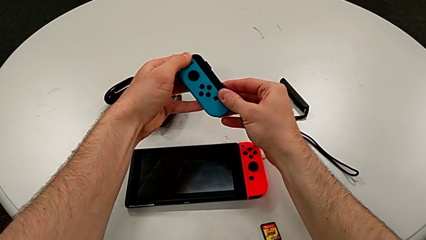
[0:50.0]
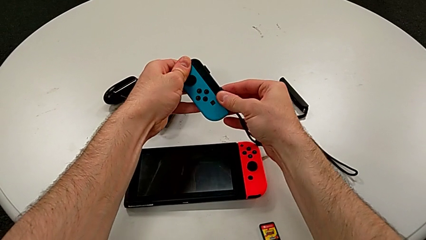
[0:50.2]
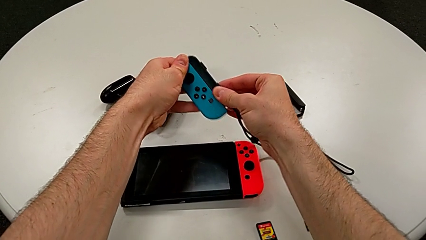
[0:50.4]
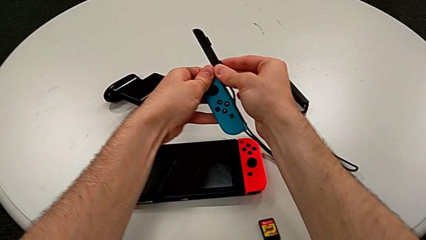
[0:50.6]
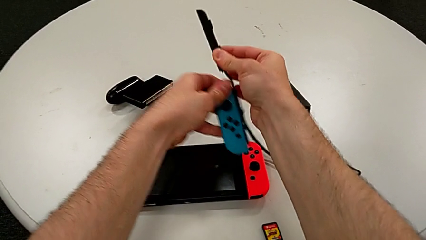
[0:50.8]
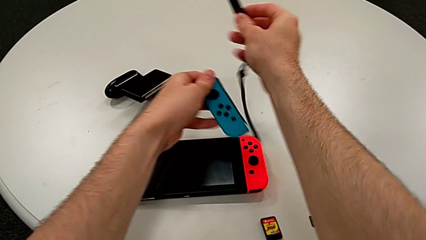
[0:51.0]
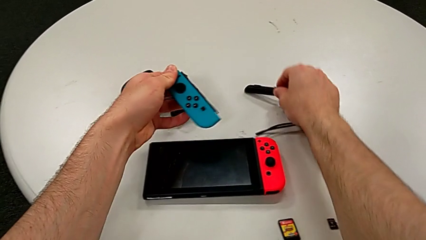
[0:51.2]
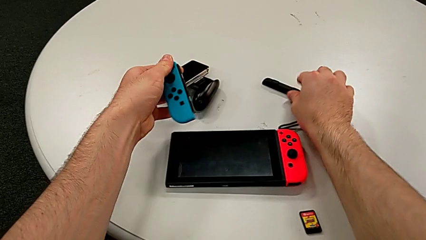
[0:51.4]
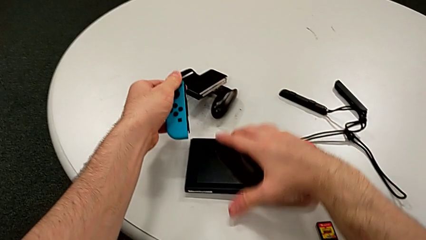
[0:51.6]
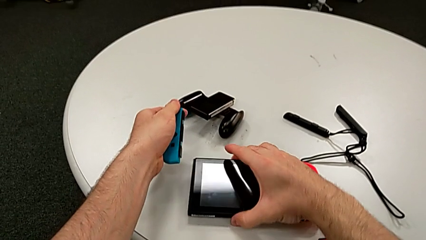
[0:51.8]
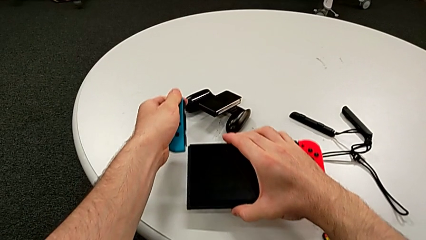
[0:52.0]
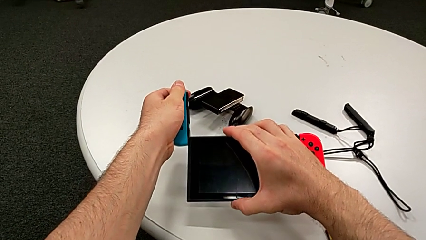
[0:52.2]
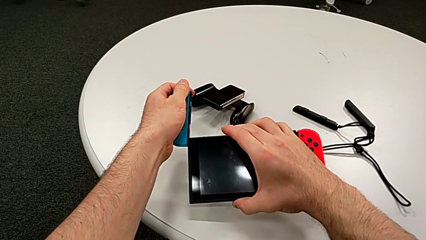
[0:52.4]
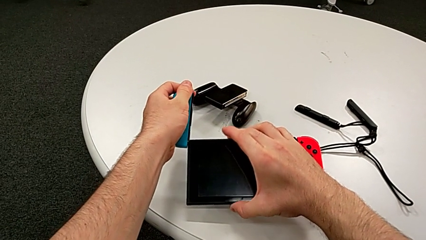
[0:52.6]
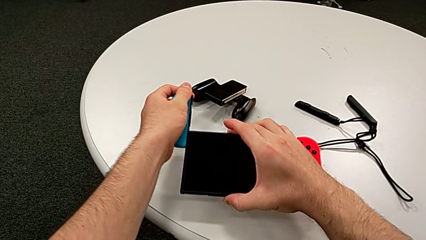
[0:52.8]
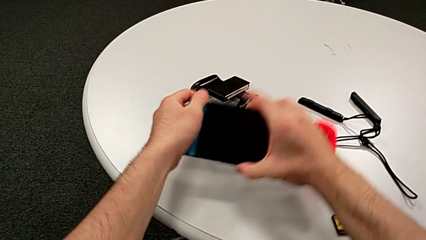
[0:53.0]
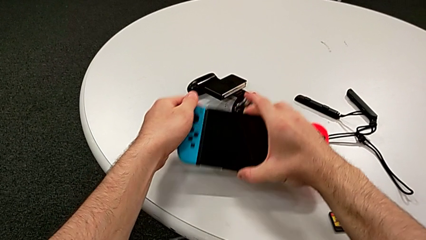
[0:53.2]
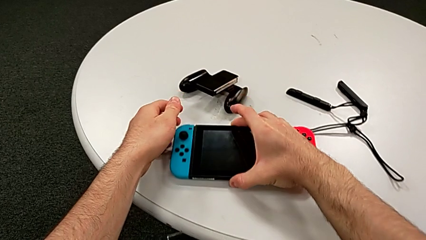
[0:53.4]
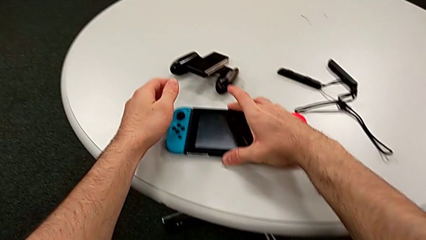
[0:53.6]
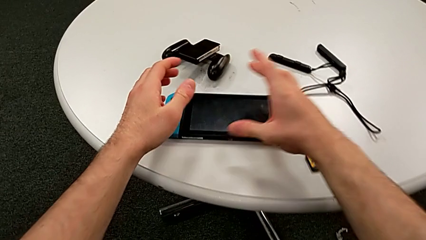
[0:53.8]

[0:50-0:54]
The camera wearer is assembling the Joy-Con controllers for the Nintendo Switch. They press the white Joy-Con strap lock, withdraw the black Joy-Con strap, place it, assemble the blue Joy-Con controller and place the top Nintendo Switch.

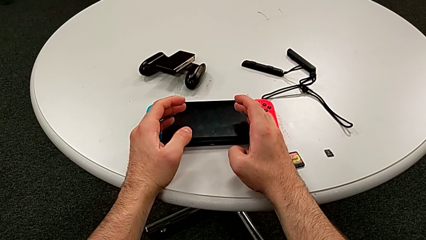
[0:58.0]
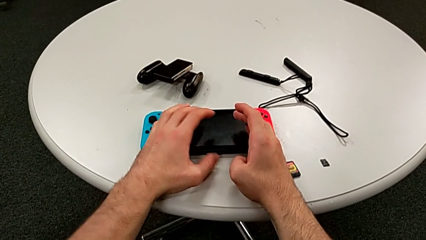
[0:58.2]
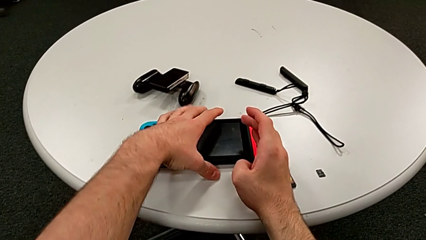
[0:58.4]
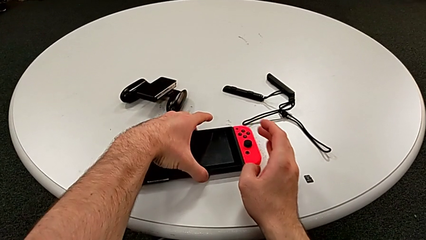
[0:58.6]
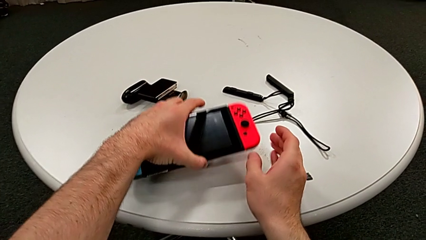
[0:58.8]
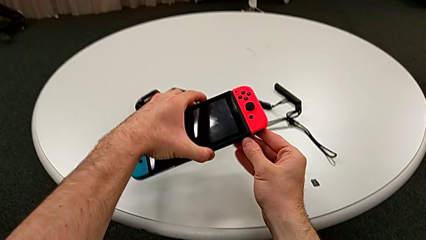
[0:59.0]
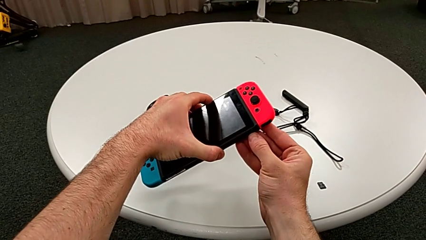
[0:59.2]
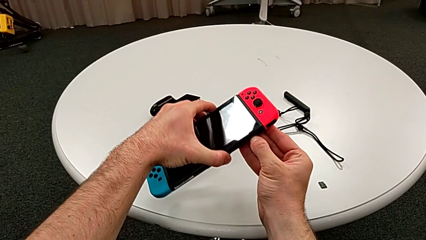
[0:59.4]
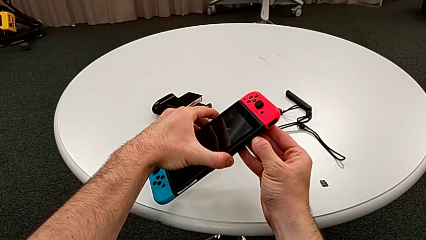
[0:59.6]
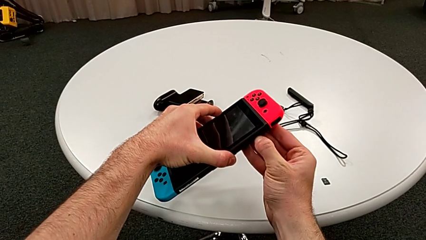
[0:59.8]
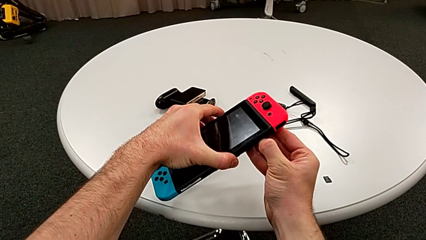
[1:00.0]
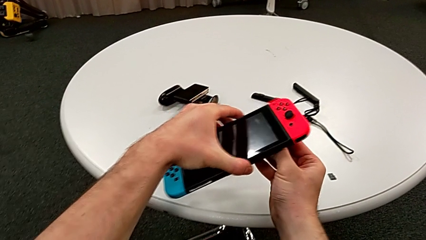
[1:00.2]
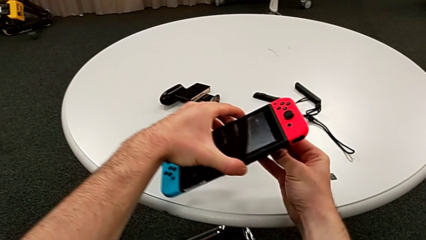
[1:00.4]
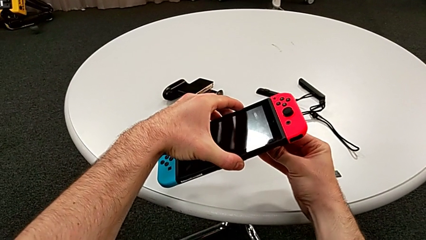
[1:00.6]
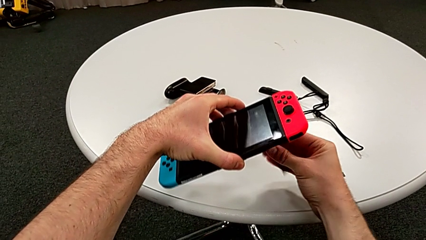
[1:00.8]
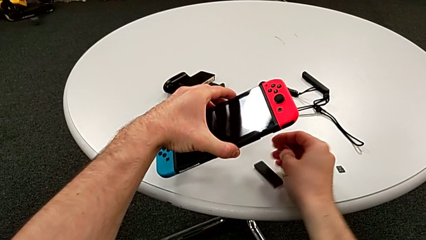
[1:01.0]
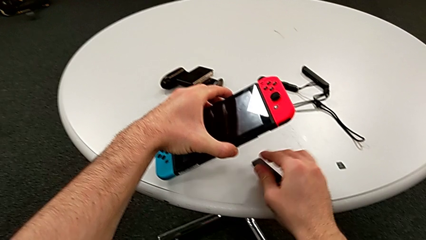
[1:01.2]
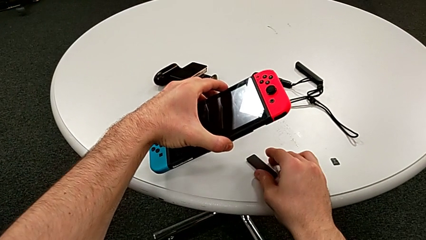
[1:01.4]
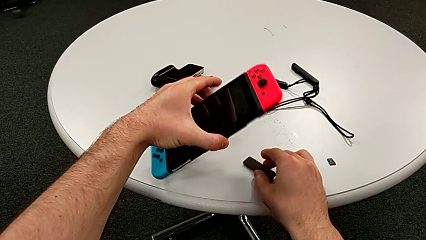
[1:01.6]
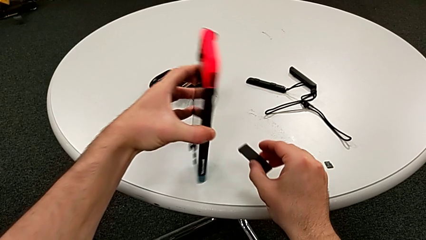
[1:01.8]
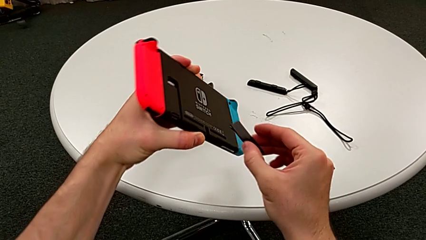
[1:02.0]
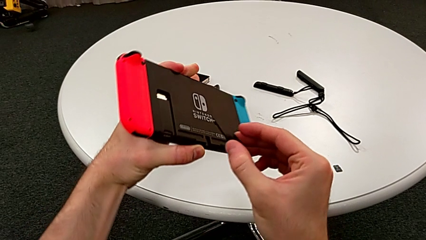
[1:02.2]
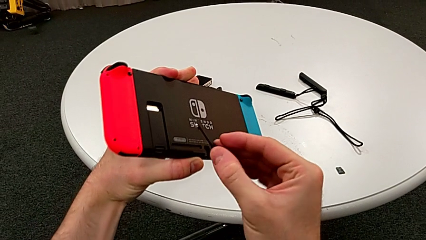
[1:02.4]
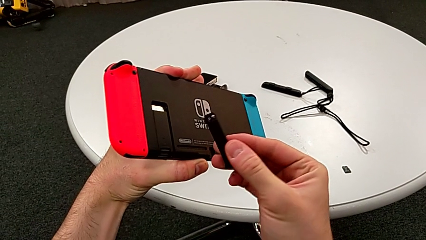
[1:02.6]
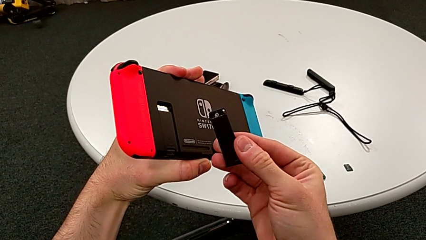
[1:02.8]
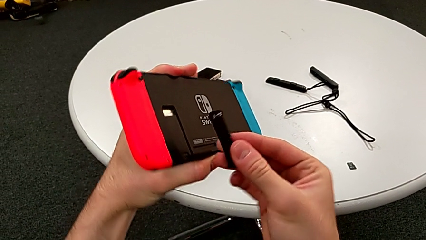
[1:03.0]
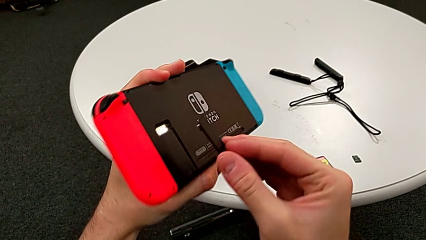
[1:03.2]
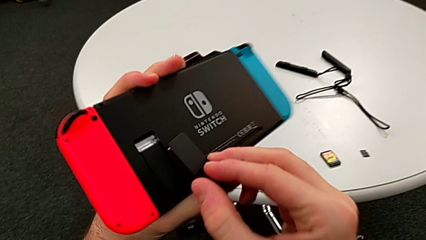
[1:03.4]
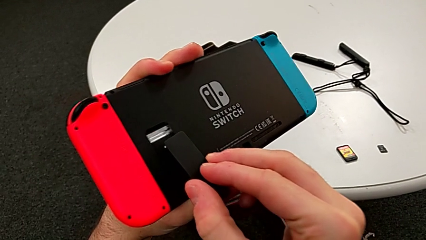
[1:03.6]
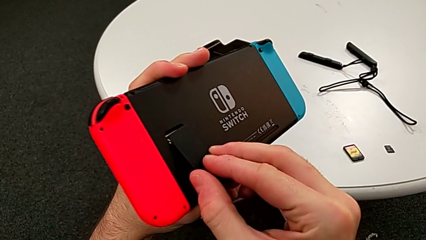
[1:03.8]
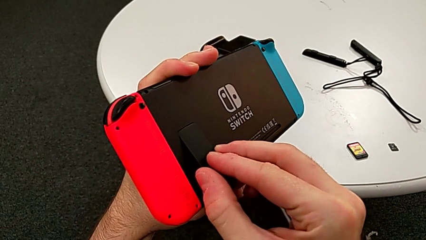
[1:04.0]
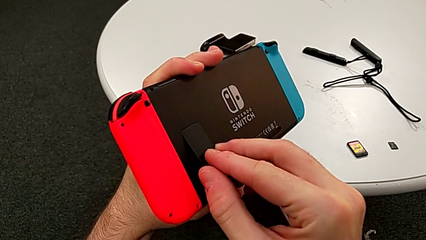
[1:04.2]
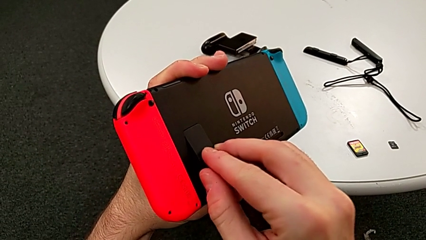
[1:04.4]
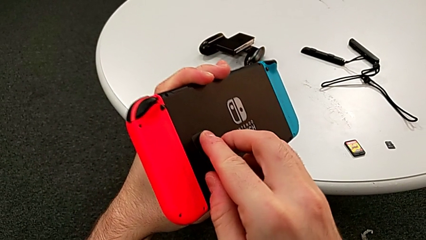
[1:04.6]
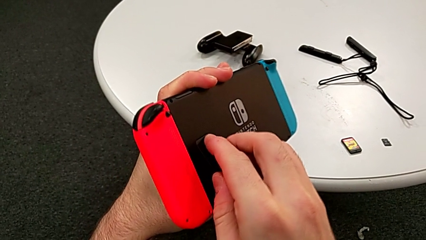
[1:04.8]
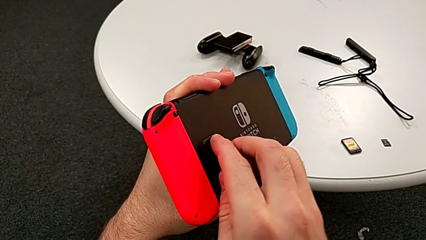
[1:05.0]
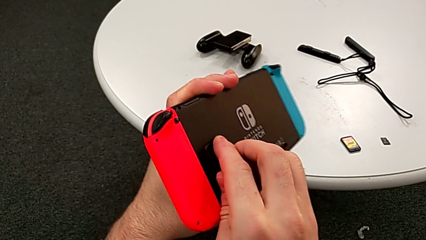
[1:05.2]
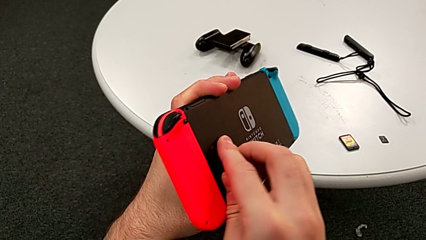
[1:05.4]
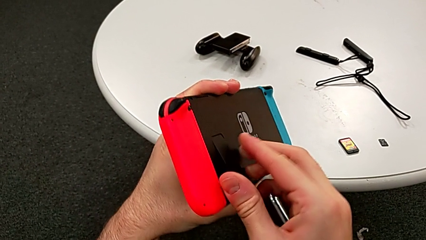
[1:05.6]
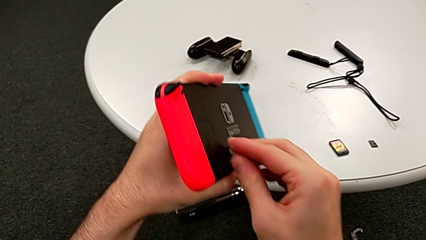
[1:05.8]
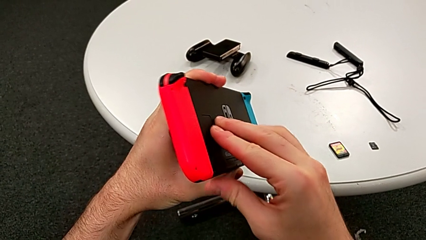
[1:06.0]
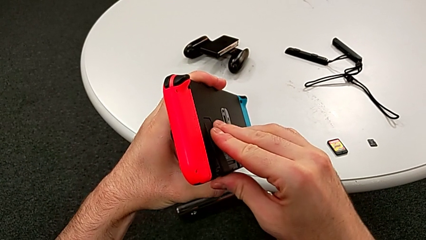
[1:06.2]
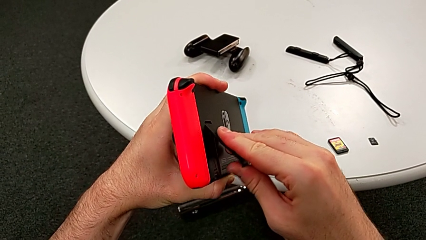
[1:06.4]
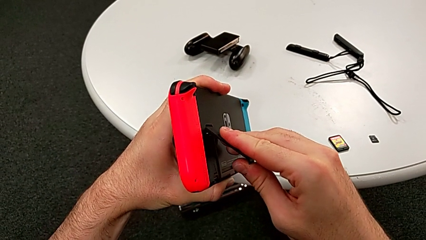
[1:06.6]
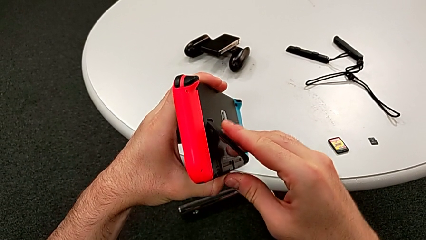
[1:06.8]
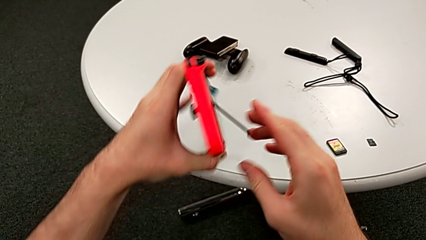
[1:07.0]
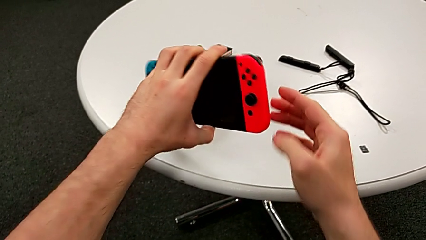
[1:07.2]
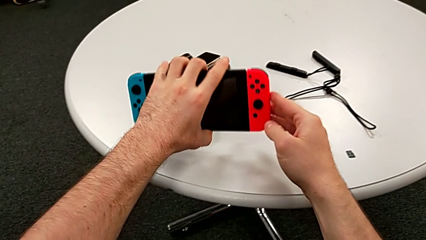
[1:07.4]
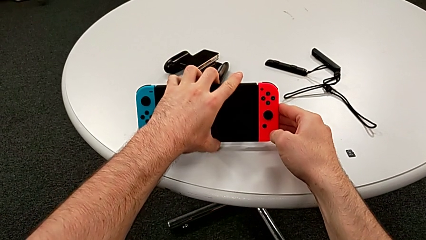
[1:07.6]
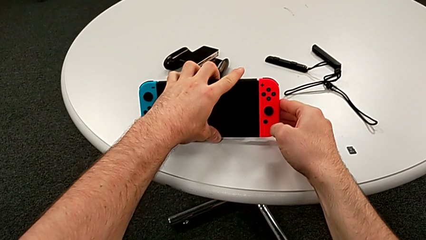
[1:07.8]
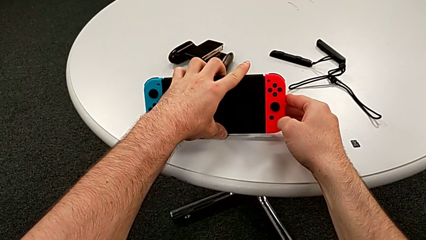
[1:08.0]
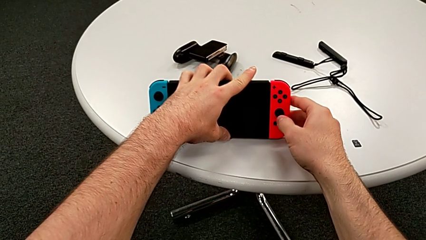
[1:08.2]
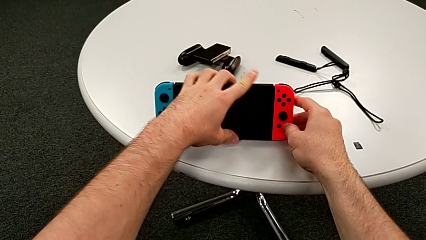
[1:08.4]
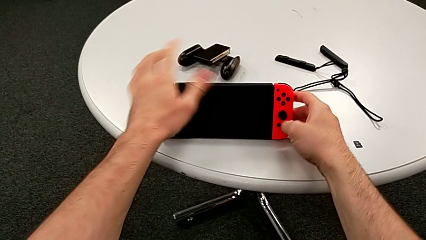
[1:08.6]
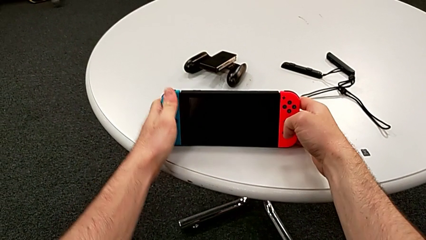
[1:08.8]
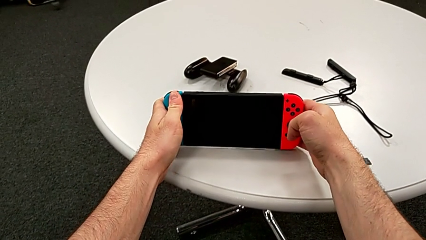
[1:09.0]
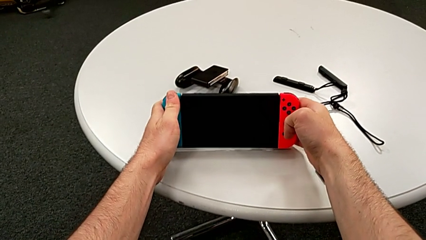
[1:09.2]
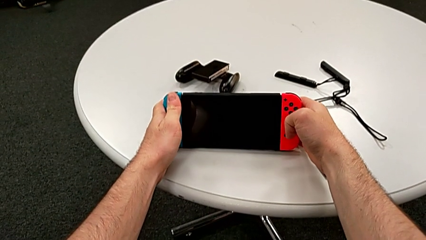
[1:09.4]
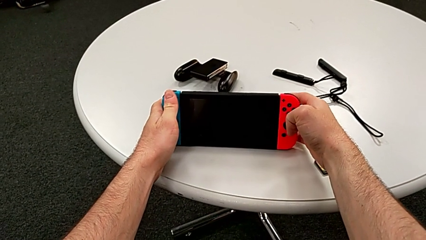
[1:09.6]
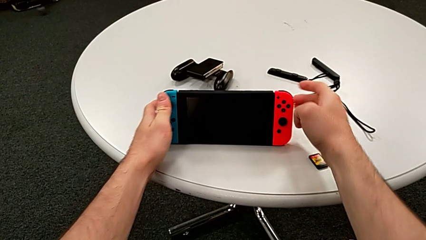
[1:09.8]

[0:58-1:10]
The camera wearer stands the Nintendo Switch on the table with its kickstand. They grab the top Nintendo Switch, open the back kickstand, grab the top kickstand, assemble the back kickstand, pull it and place the top Nintendo Switch.
